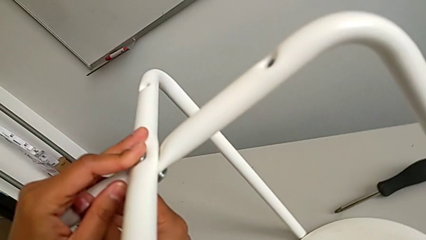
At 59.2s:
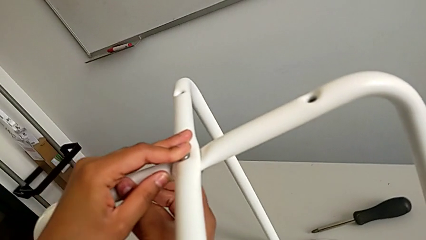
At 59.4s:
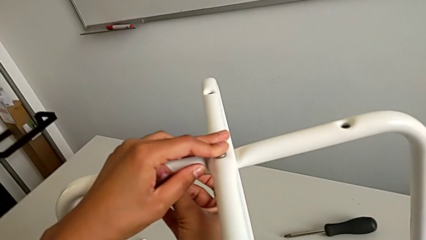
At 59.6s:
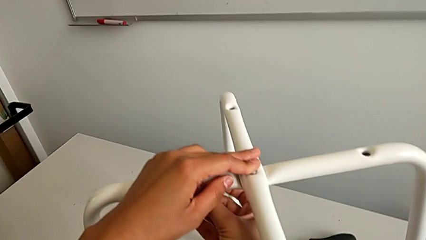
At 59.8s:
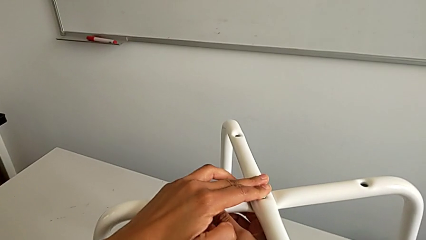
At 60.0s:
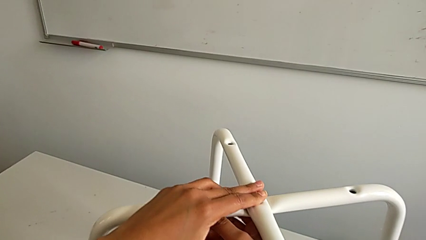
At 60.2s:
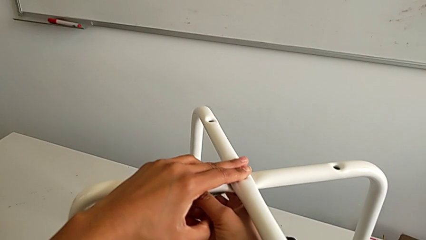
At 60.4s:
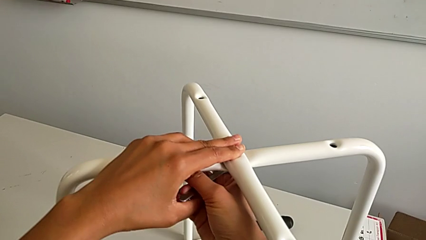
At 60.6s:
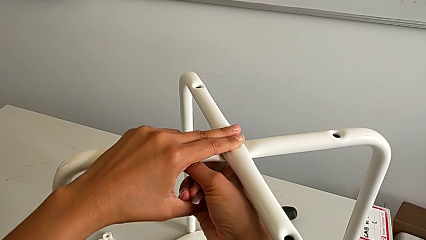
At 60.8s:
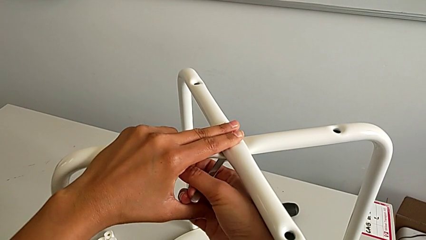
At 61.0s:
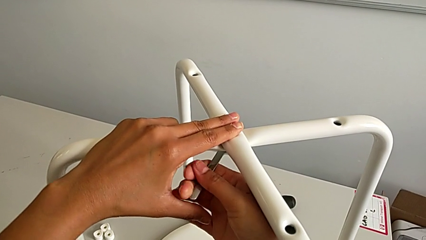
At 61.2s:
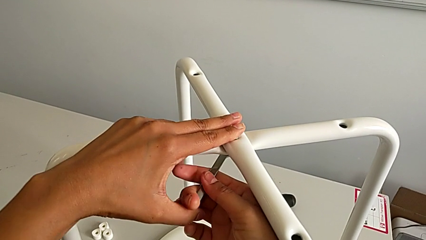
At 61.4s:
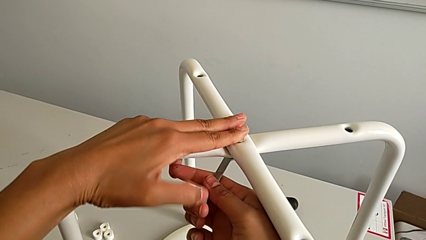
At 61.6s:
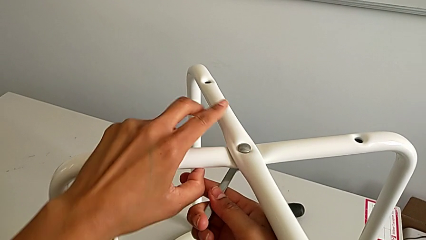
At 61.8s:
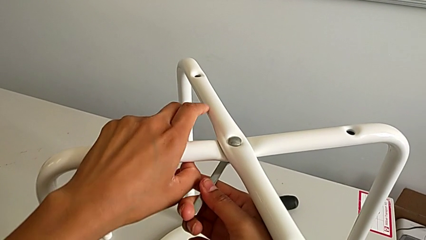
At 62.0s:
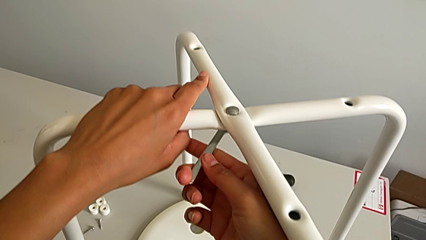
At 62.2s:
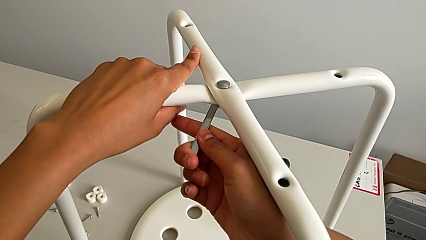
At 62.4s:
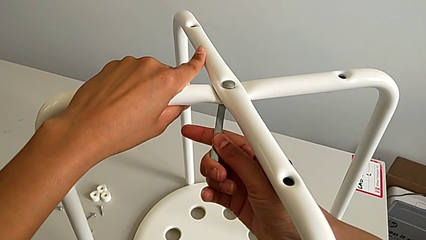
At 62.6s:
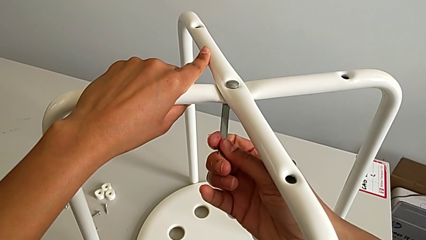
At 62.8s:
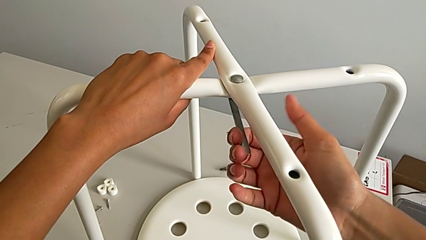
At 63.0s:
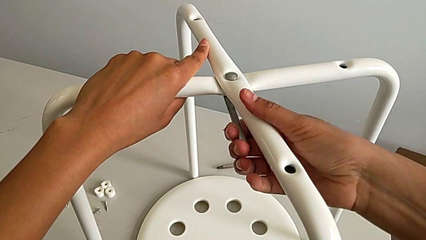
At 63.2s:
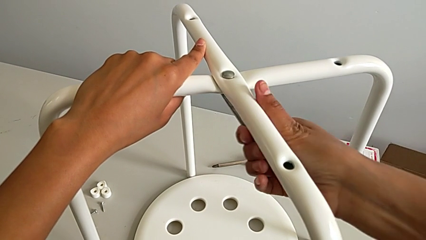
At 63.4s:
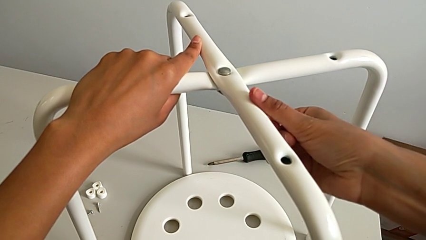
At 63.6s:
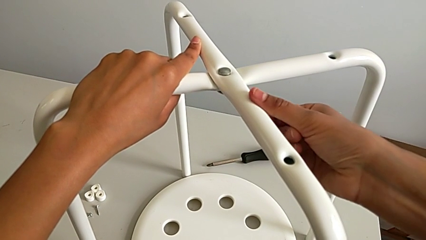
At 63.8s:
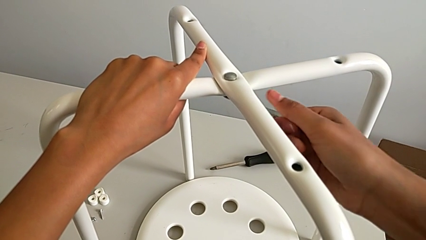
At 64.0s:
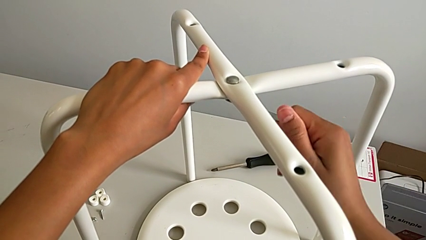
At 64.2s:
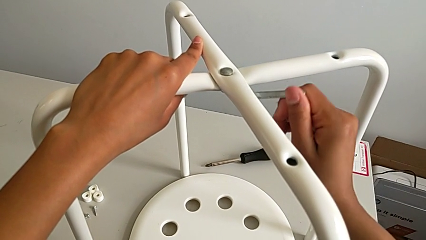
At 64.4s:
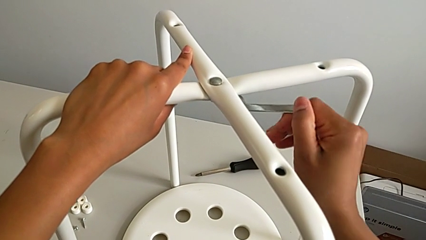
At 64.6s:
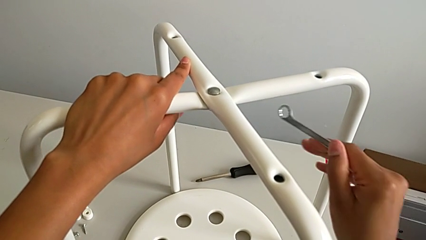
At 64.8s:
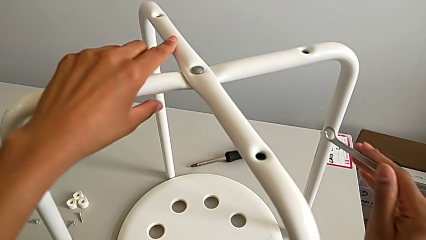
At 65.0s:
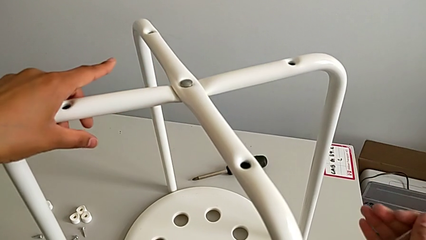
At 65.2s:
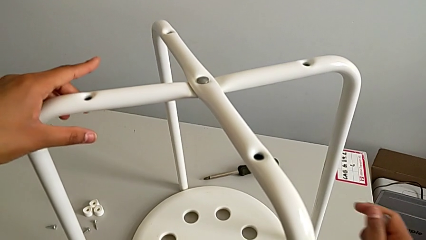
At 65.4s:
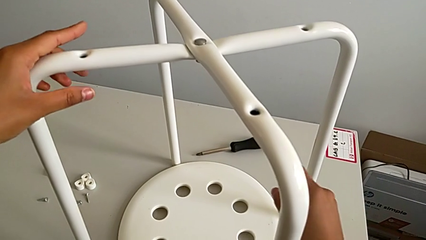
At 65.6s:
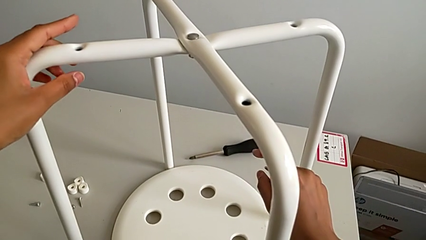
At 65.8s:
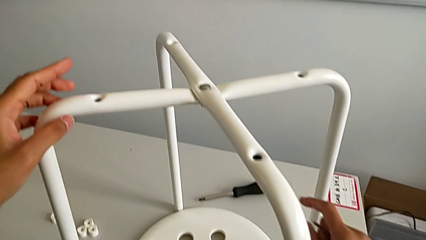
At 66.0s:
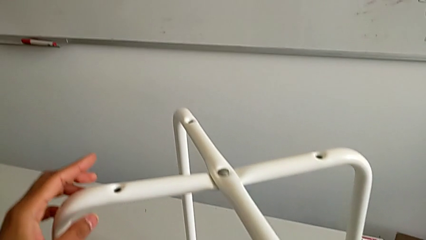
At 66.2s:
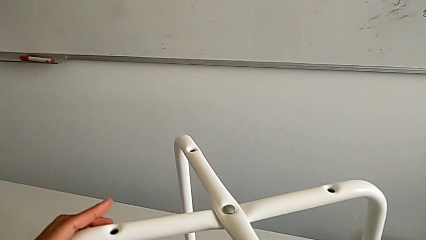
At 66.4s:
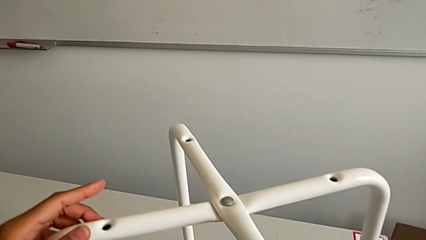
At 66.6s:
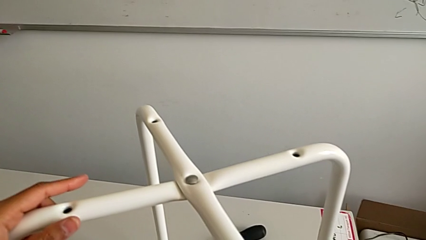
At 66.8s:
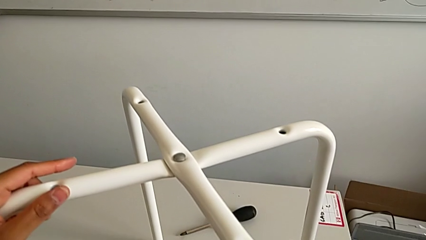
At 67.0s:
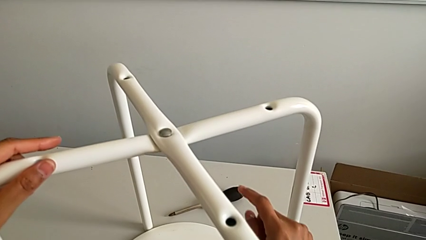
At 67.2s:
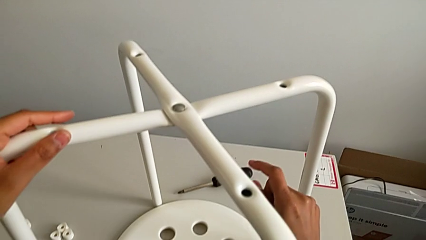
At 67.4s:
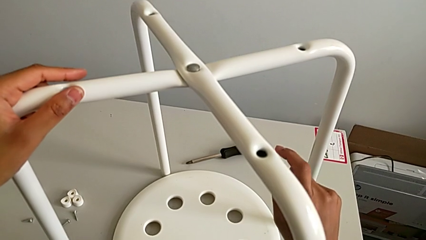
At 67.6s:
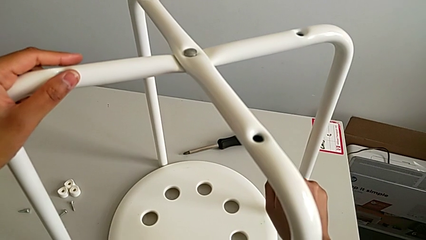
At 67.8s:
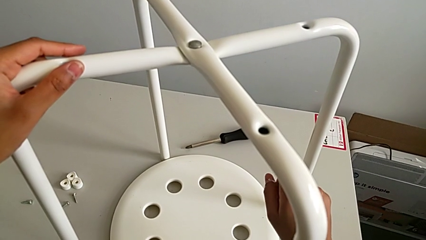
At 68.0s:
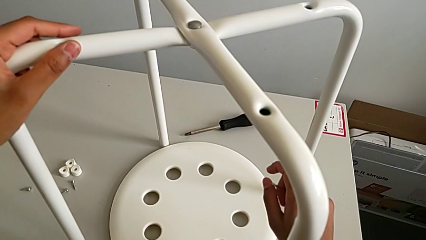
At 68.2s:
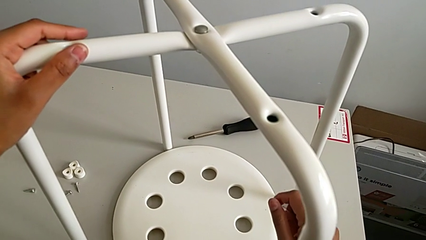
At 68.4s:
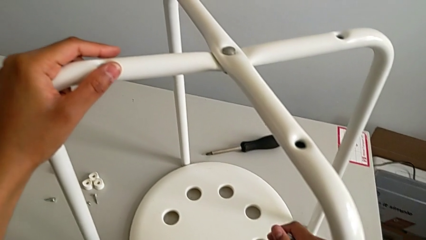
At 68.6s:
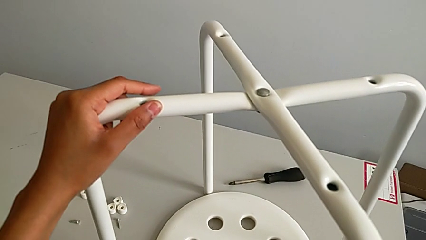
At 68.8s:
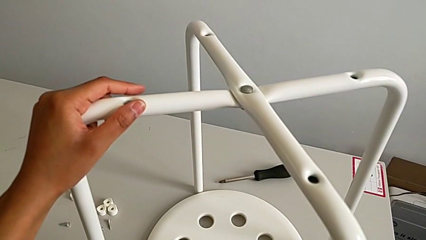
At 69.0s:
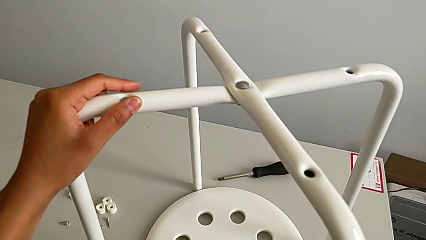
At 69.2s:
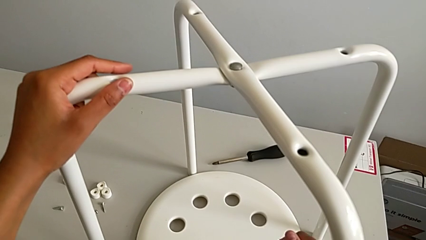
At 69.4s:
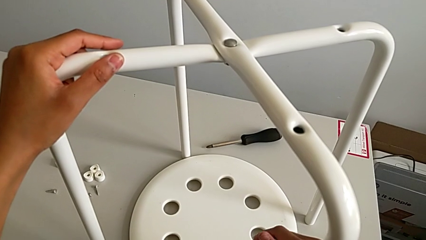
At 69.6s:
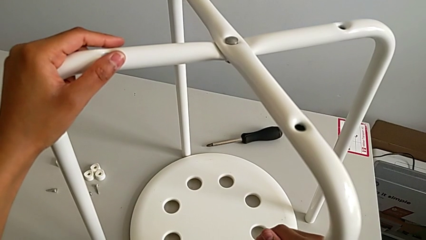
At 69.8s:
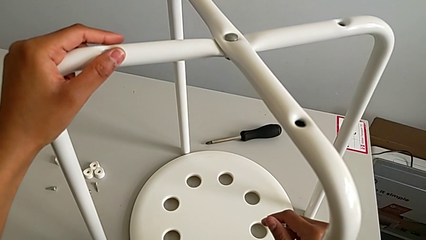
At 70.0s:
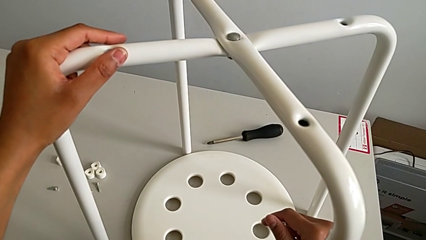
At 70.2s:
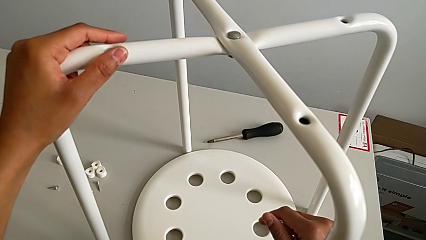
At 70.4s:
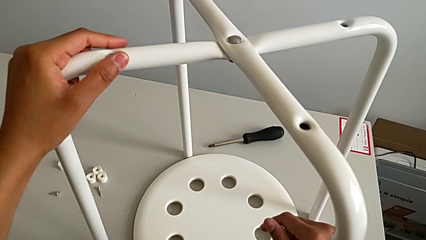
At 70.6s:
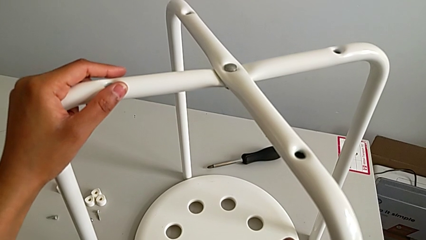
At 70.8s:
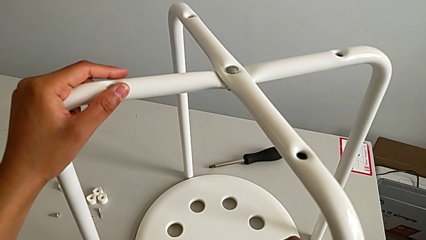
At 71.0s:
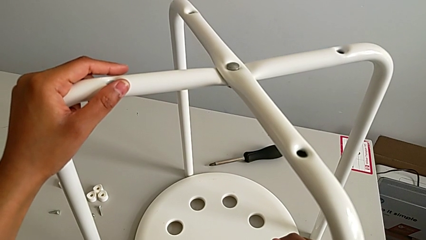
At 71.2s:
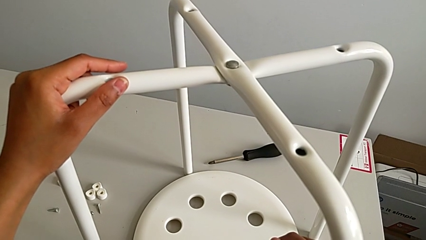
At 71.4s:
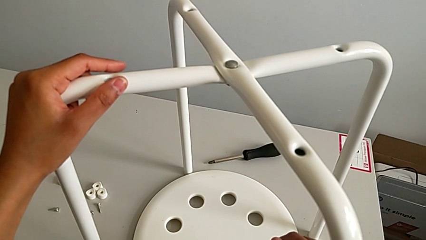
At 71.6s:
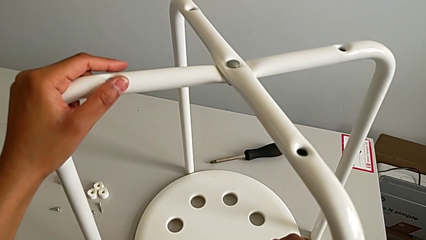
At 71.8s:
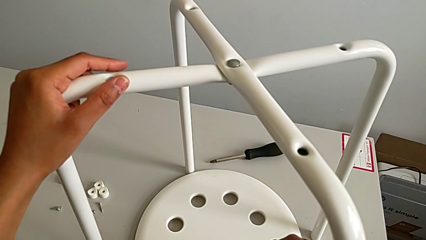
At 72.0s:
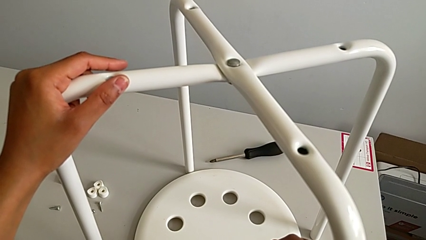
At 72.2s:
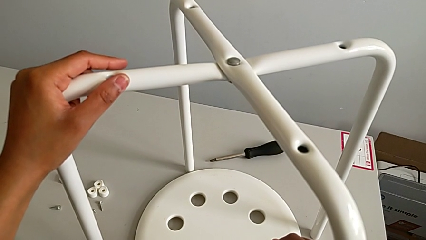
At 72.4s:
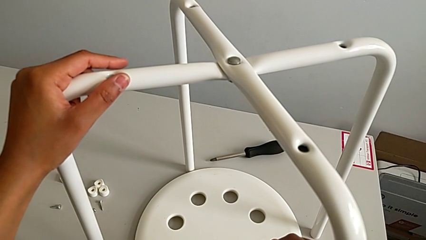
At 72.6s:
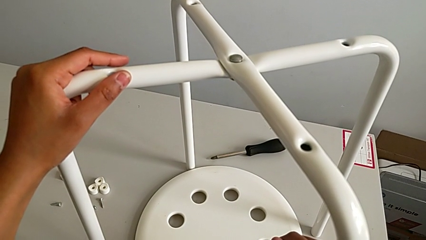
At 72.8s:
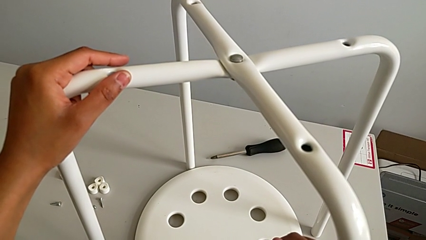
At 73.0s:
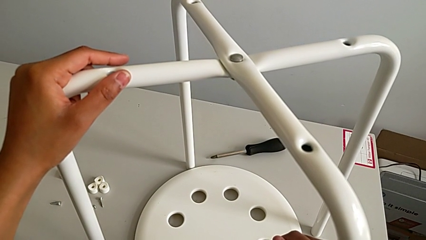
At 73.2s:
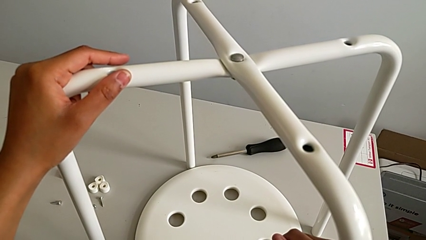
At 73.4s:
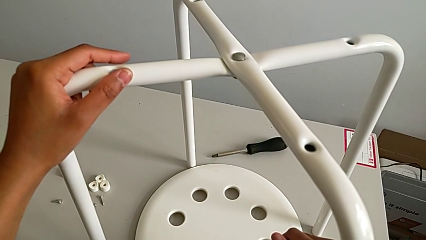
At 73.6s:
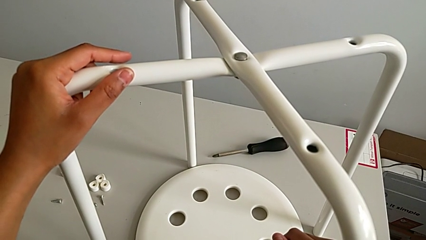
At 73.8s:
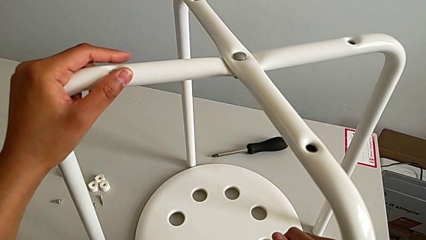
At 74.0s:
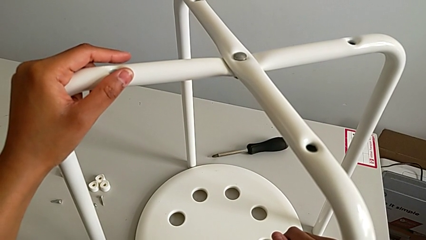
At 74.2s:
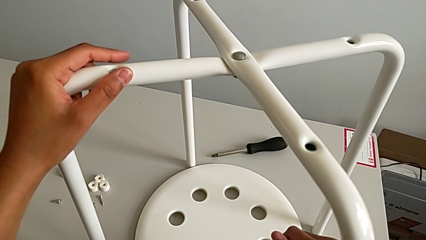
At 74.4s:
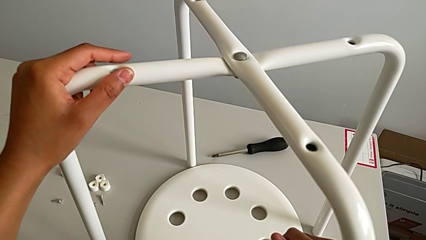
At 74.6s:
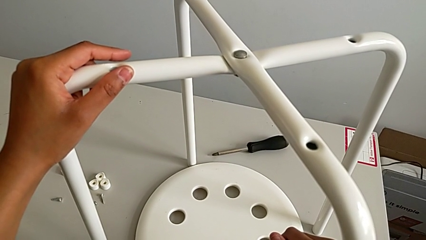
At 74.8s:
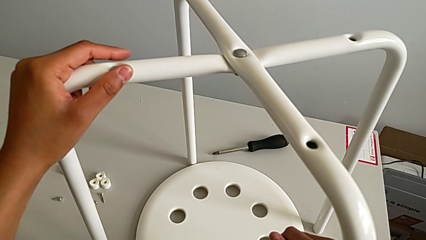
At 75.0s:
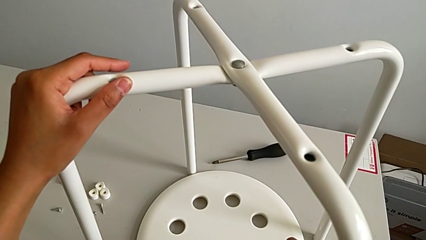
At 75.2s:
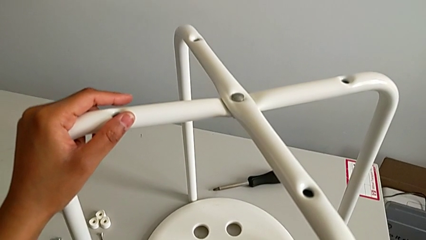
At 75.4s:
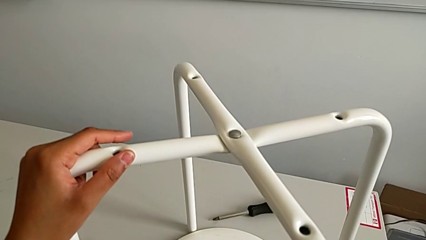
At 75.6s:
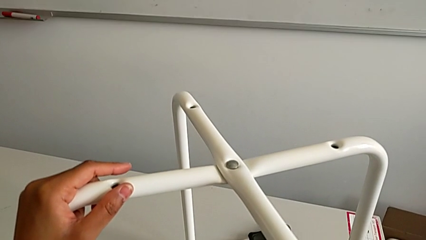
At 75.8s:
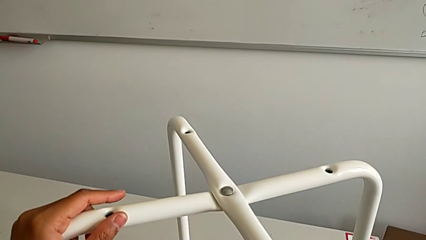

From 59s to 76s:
The camera wearer is assembling the legs together. They screw the hex nut, withdraw the hexagonal wrench, grab the leg and begin to grab the hexagonal wrench.
